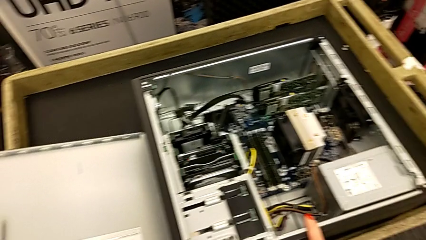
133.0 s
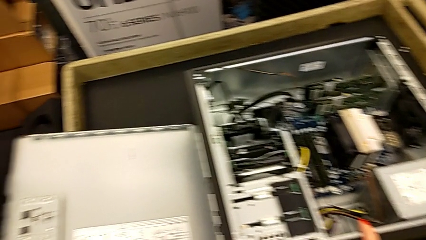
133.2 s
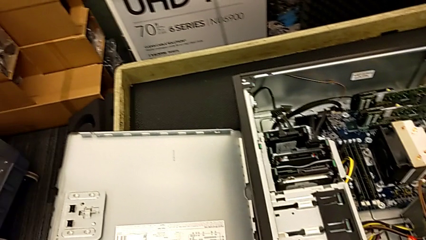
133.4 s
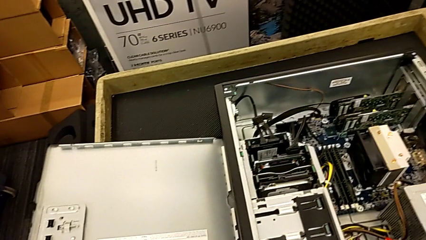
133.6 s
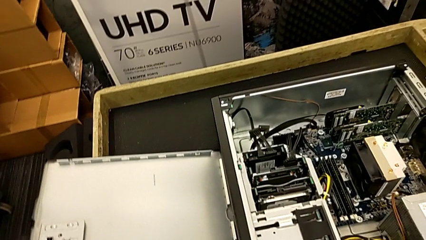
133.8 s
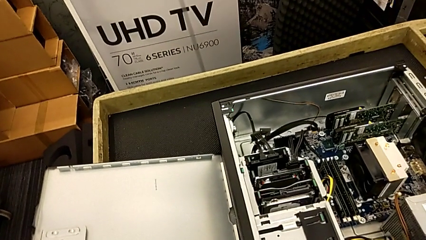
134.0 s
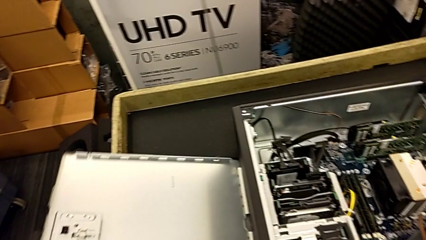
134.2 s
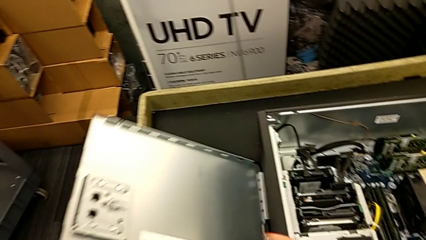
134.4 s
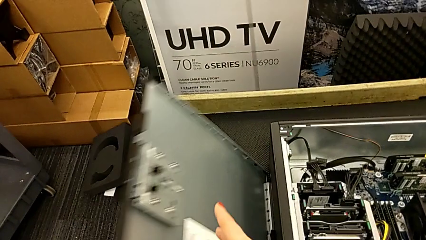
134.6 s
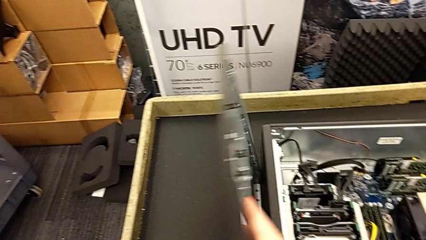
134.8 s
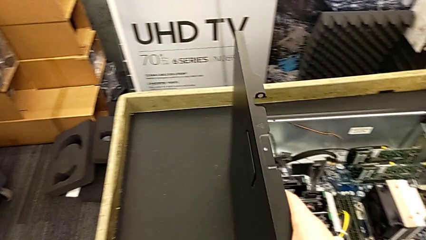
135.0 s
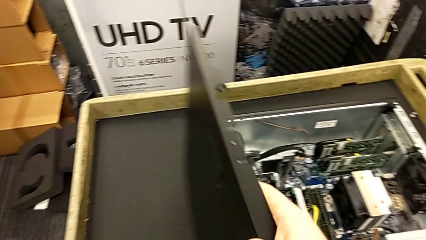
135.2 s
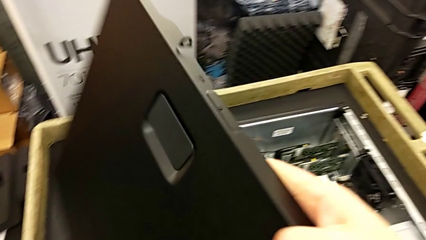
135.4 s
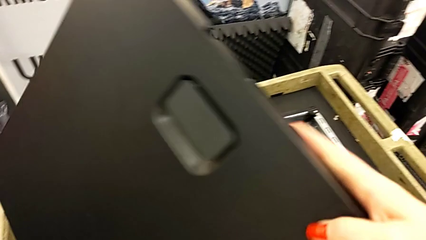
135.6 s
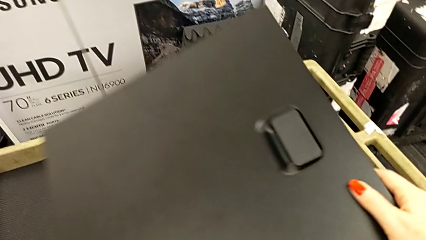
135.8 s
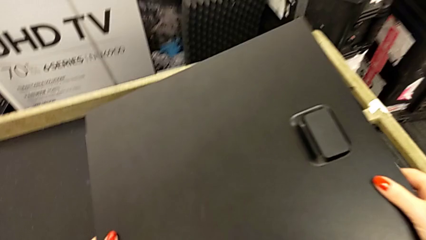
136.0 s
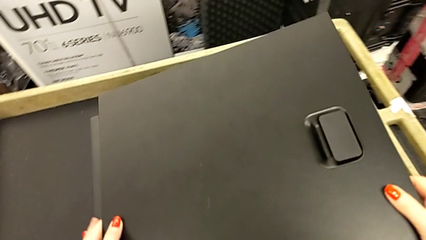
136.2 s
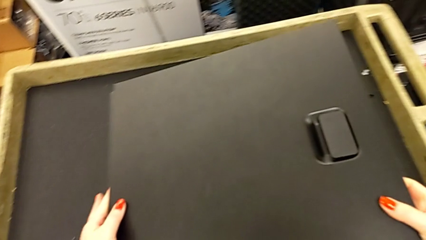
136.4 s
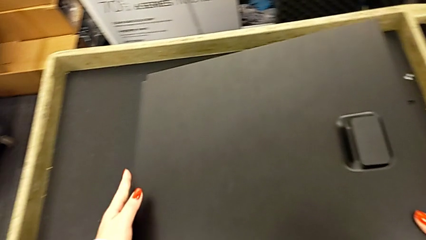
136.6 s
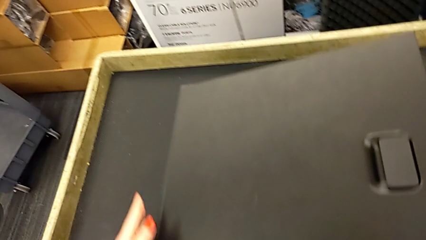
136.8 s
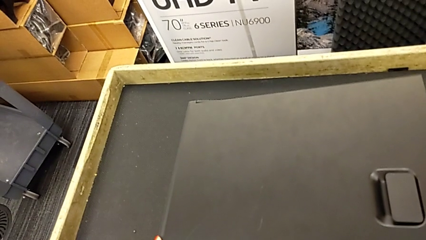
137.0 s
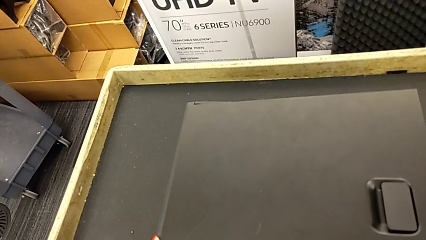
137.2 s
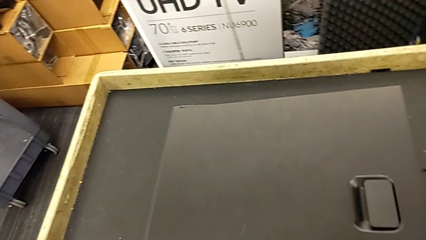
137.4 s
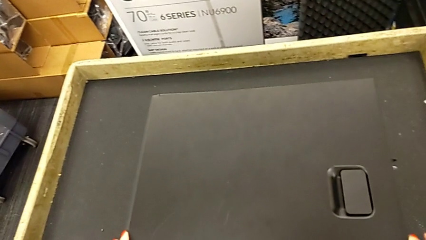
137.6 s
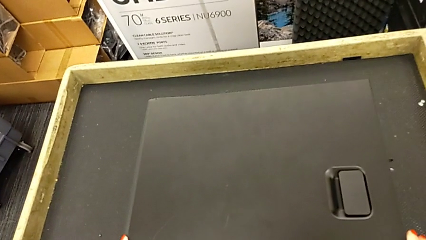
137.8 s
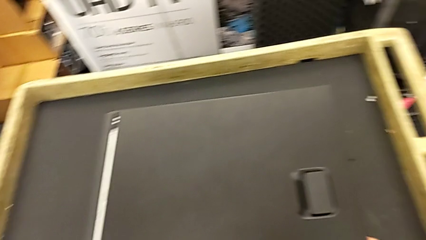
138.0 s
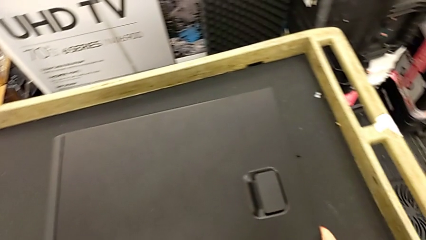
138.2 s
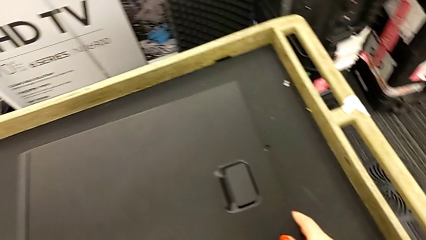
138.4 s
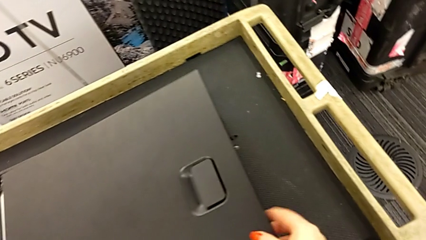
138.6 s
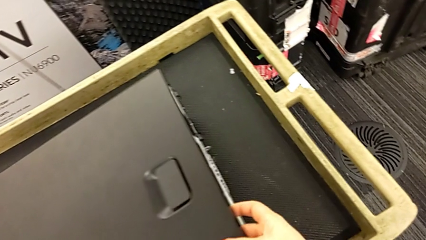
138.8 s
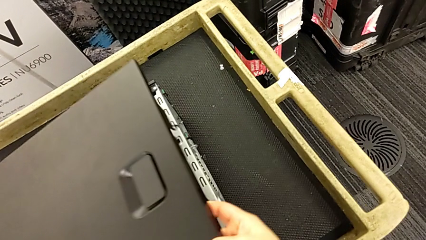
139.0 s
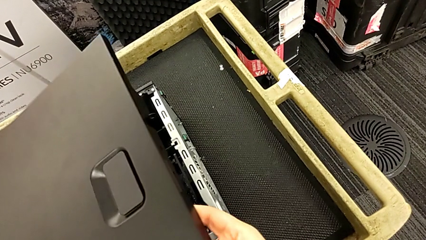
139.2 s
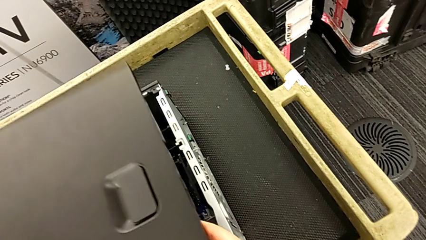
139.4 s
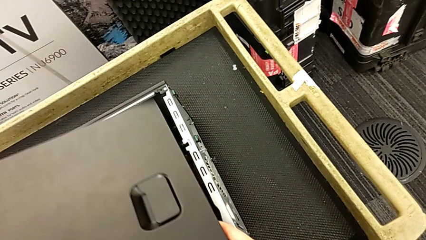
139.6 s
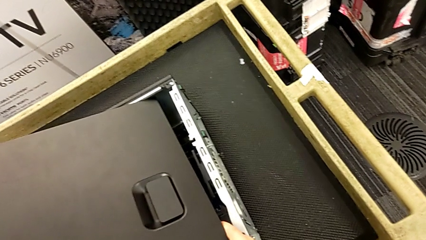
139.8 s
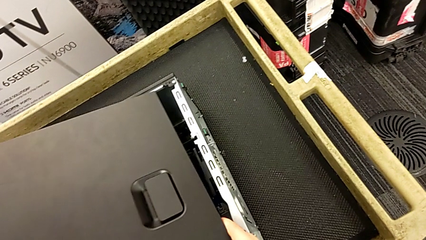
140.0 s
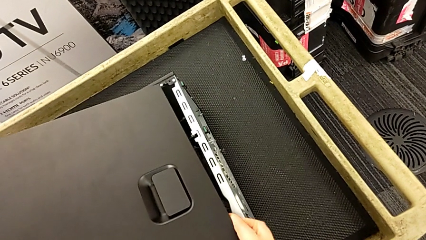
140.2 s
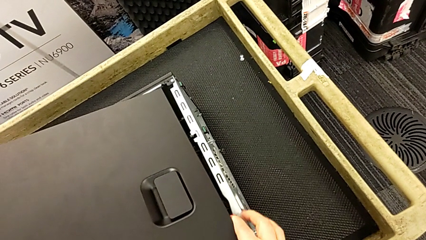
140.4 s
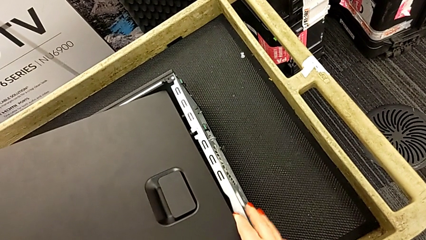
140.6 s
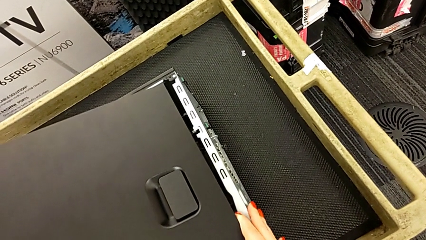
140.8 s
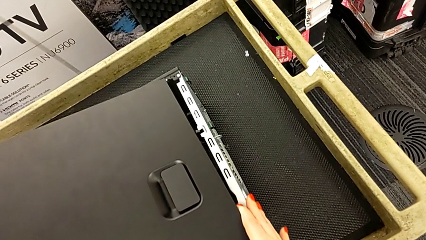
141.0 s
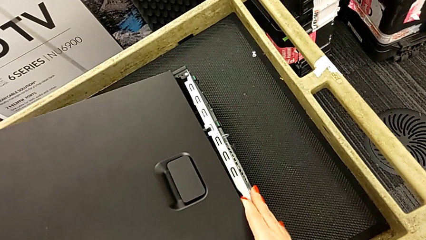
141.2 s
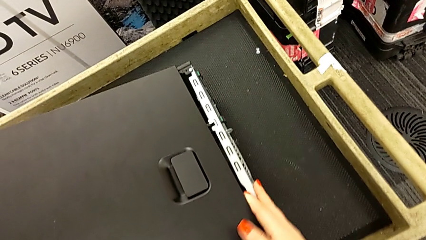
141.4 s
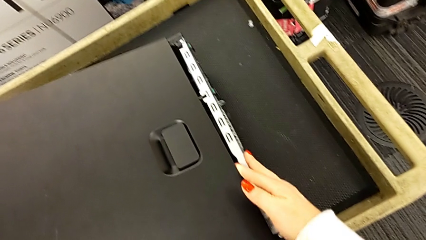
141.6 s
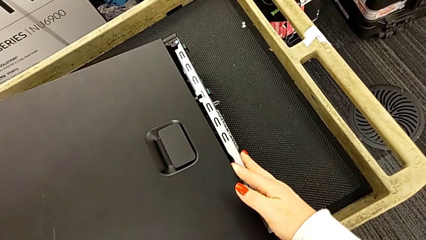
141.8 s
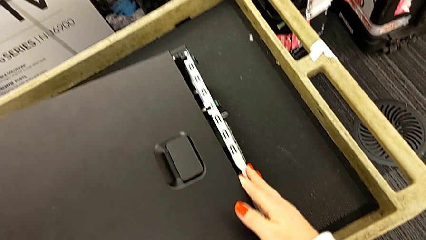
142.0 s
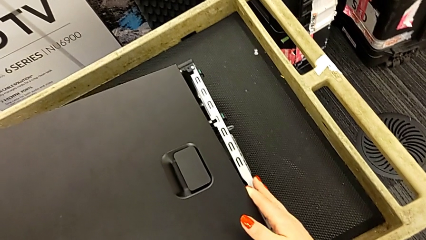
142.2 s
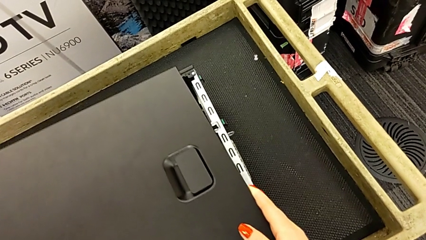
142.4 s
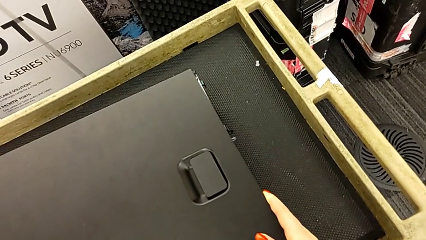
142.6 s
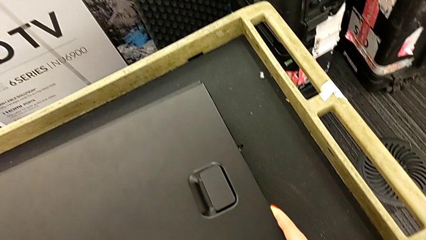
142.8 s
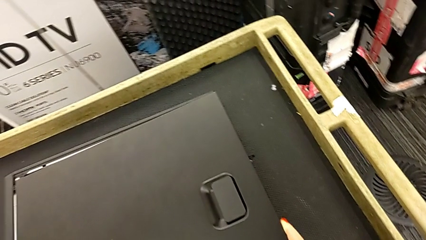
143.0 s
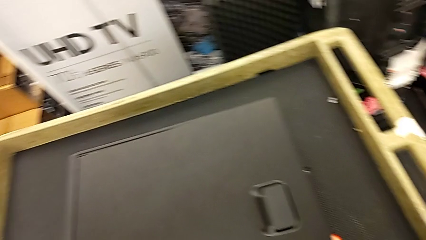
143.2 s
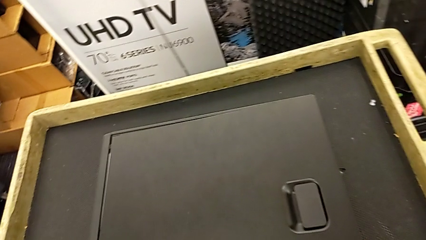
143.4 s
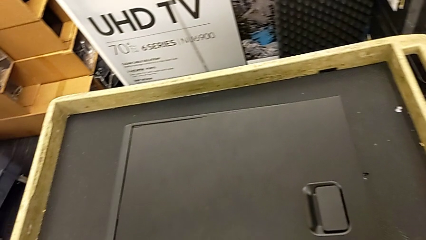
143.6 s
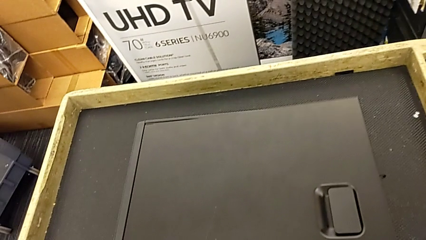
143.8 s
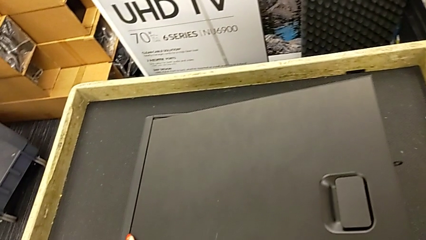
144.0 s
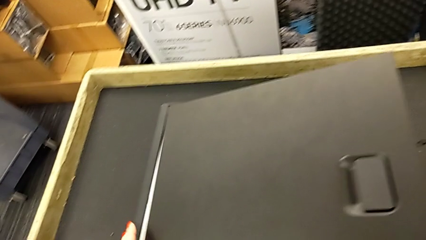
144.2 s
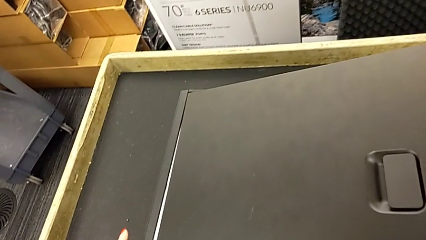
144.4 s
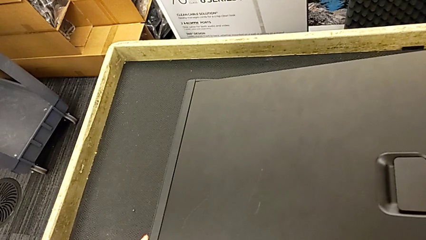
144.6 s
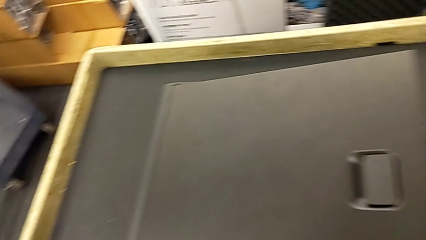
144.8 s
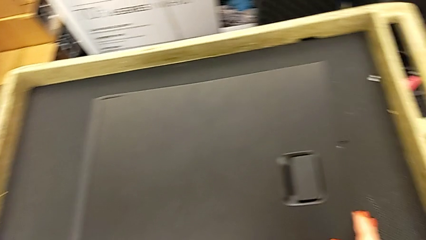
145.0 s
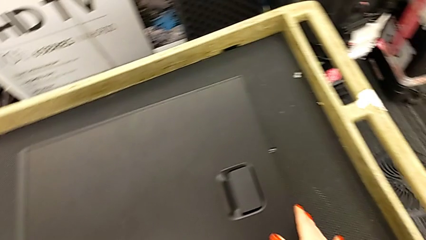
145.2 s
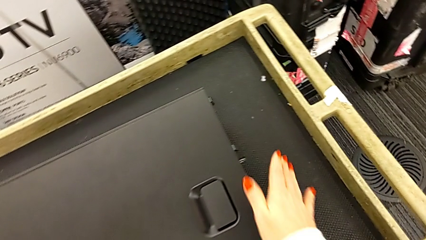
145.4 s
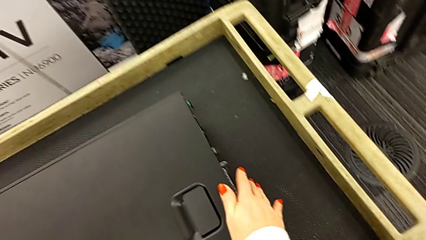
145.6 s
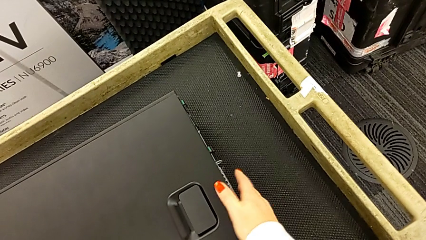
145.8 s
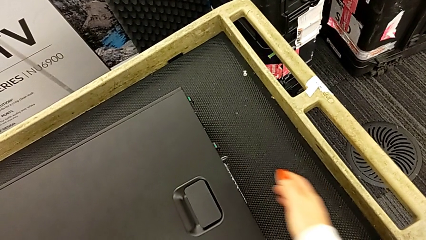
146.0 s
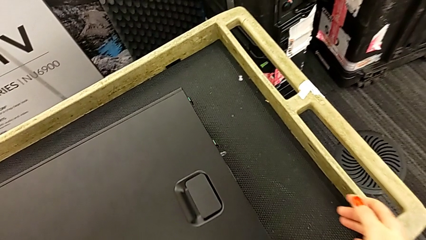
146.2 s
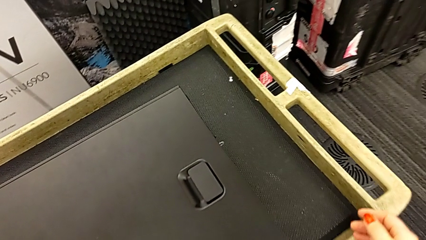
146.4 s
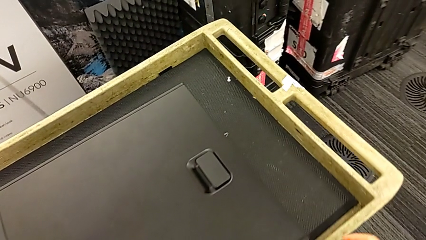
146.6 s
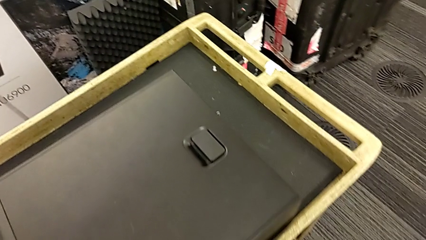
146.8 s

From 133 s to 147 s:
The camera wearer closes the cover of the computer tower. They grab the cover, lift it, wrongly place it on the computer and do not close it, align the cover and close it.

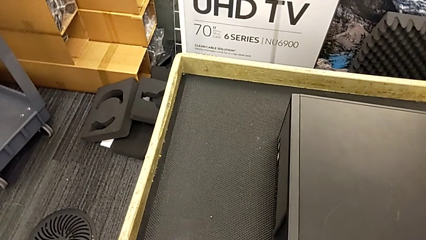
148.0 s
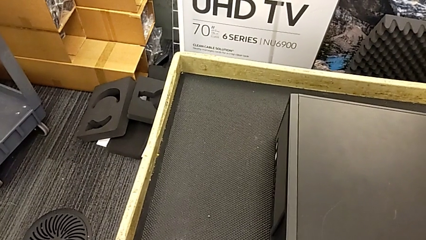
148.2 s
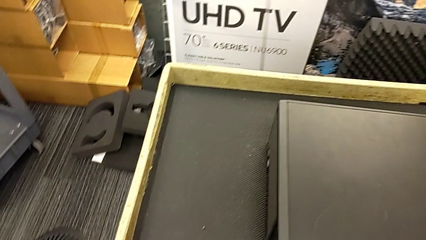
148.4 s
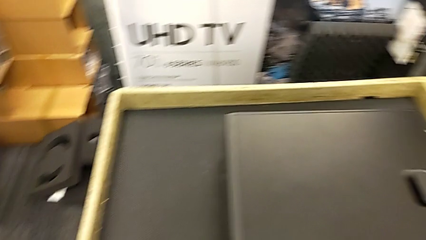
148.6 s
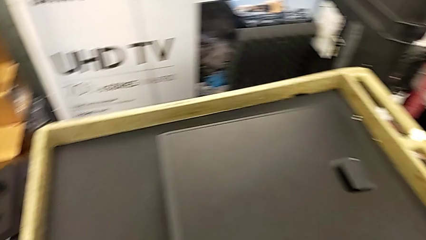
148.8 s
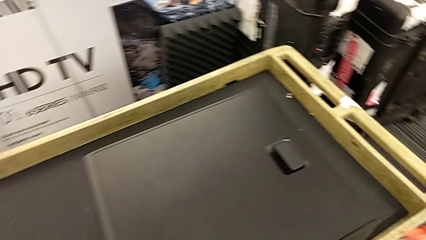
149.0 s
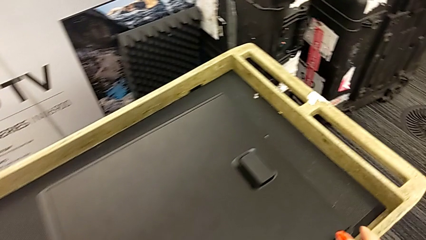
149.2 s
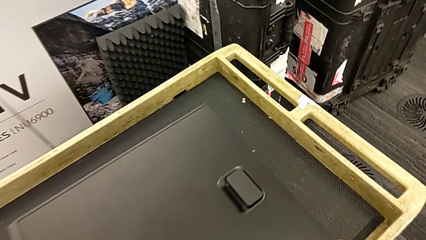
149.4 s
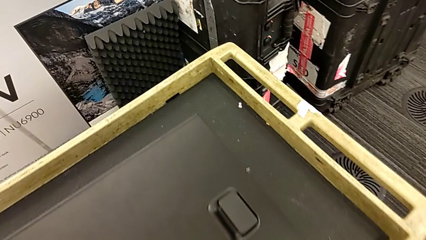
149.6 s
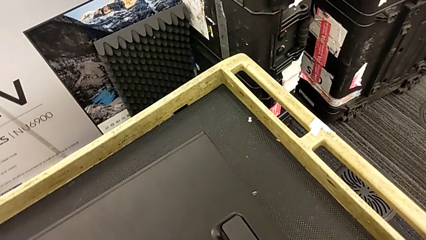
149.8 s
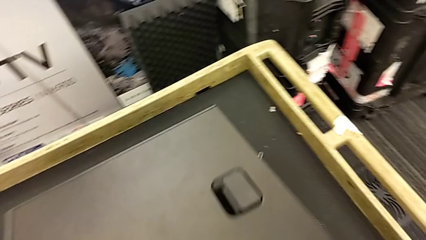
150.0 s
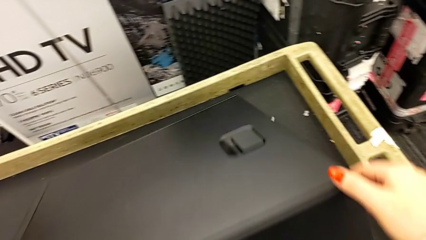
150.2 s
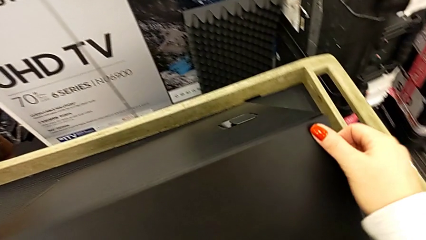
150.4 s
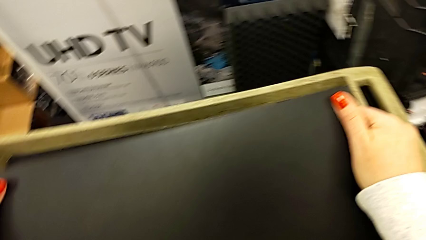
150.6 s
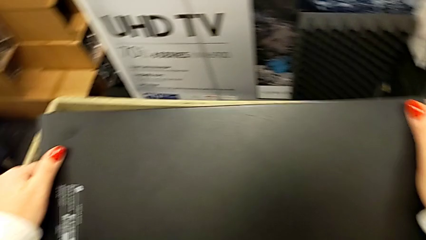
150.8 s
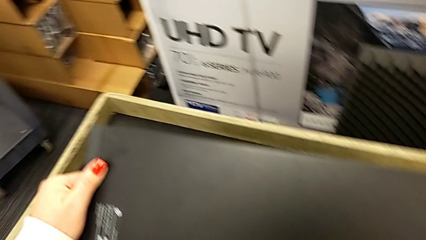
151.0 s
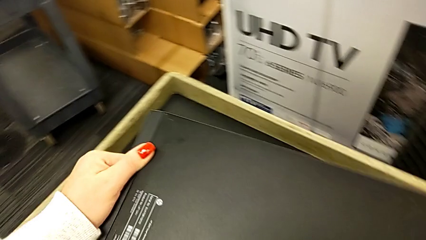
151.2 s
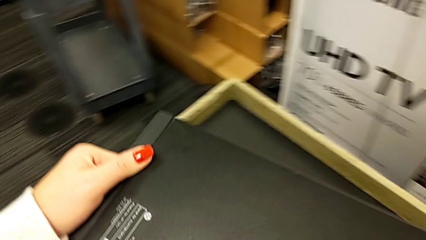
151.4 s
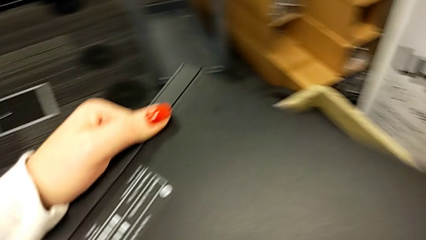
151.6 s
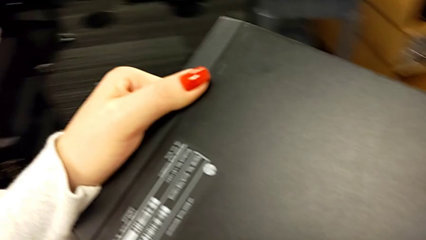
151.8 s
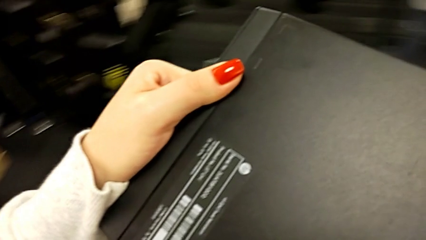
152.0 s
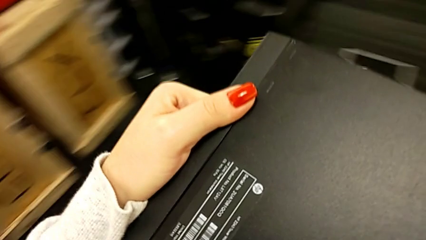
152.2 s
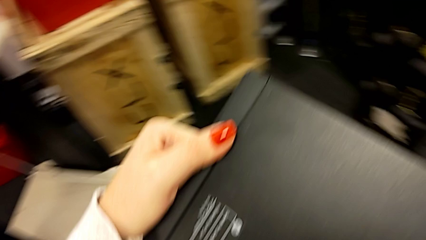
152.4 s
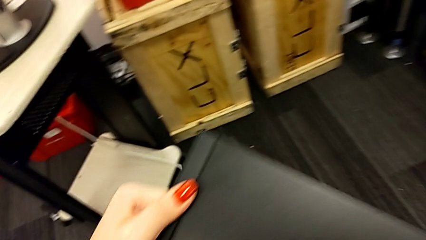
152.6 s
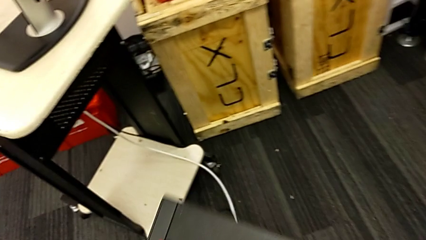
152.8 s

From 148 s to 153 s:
The camera wearer is plugging the power supply and HDMI cable into the computer tower. They grab the computer tower, stand it and begin to lift it.
